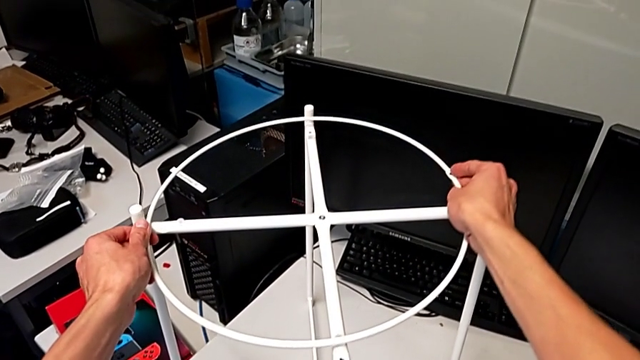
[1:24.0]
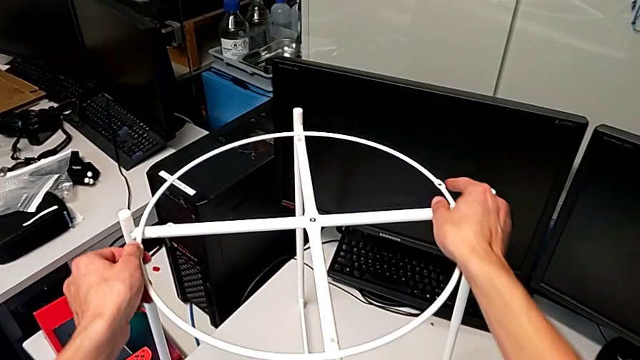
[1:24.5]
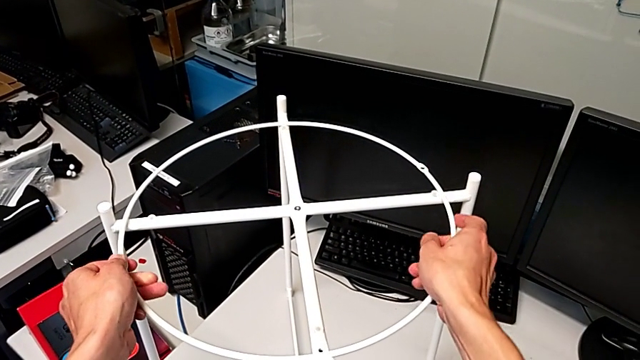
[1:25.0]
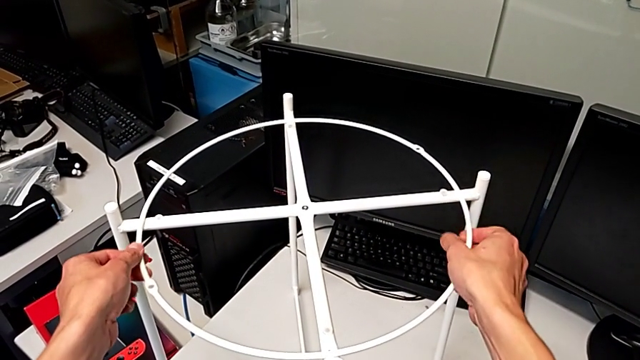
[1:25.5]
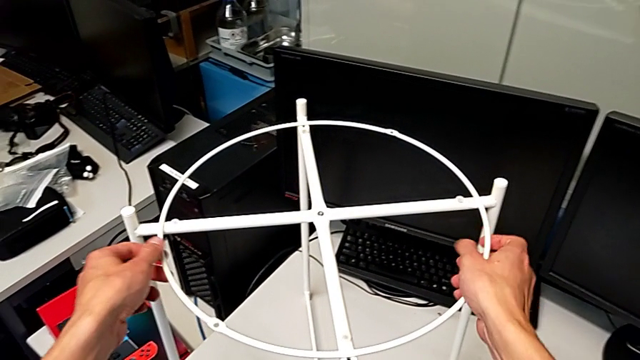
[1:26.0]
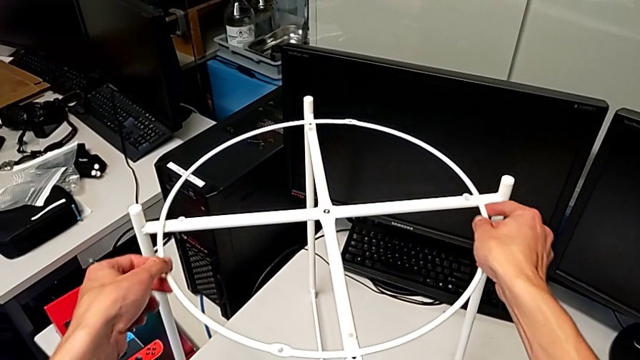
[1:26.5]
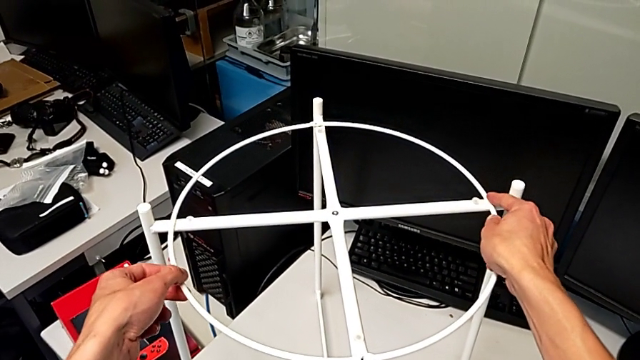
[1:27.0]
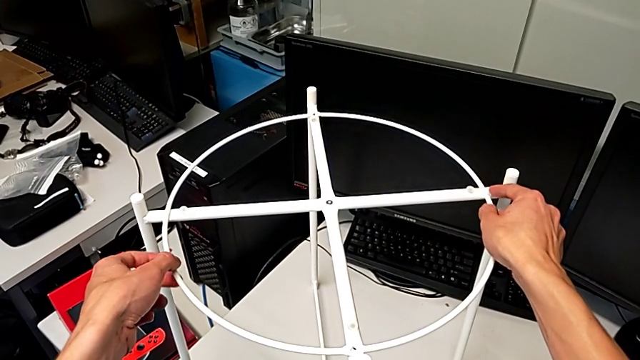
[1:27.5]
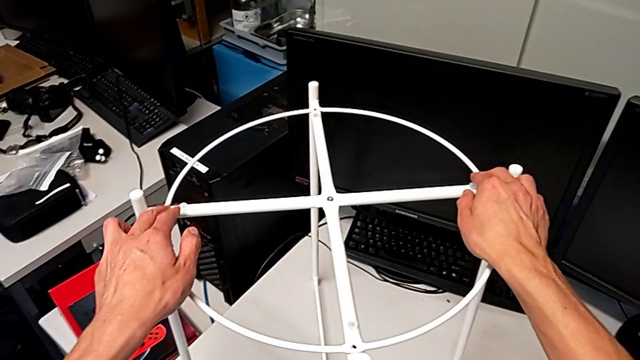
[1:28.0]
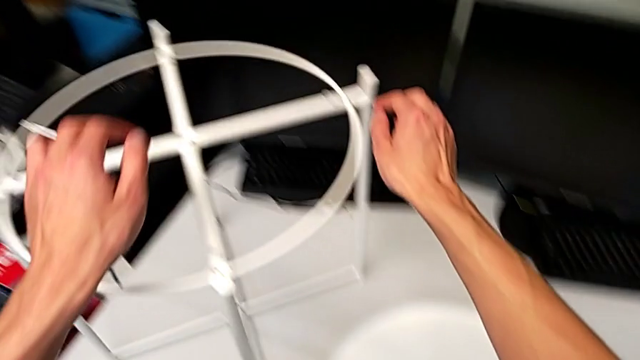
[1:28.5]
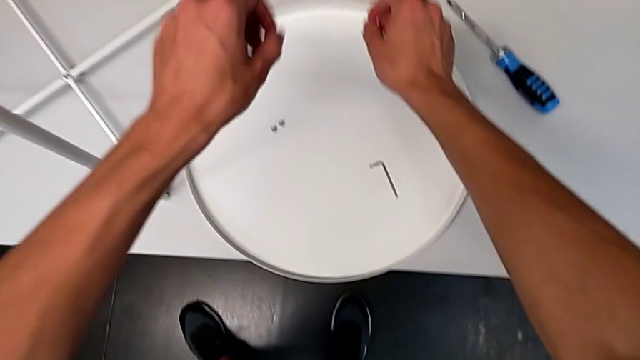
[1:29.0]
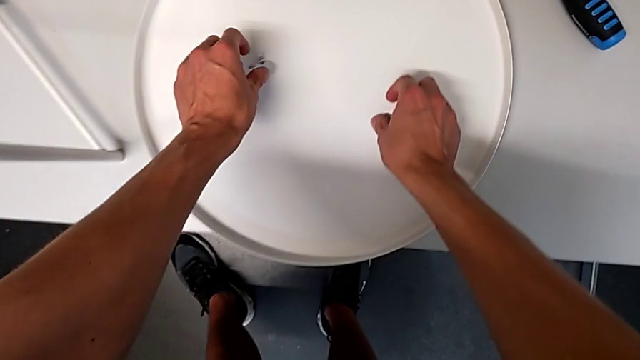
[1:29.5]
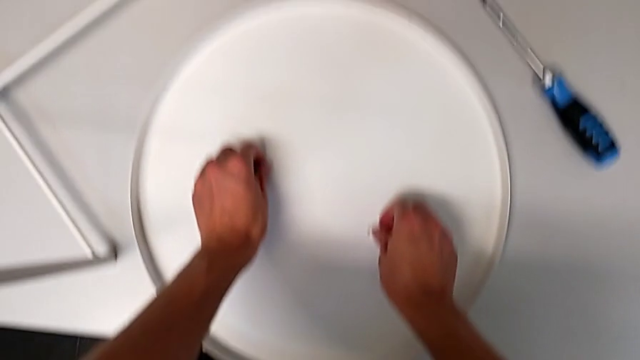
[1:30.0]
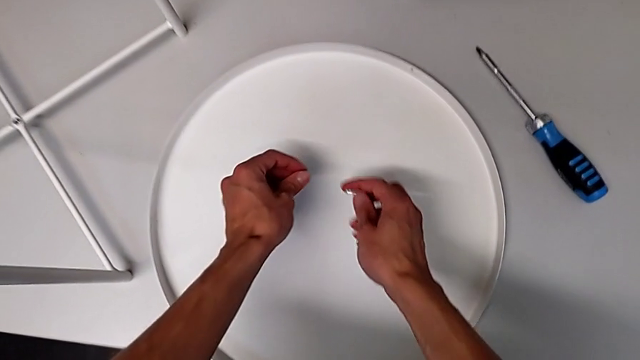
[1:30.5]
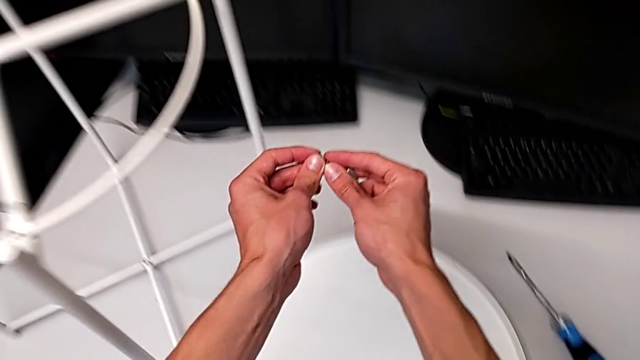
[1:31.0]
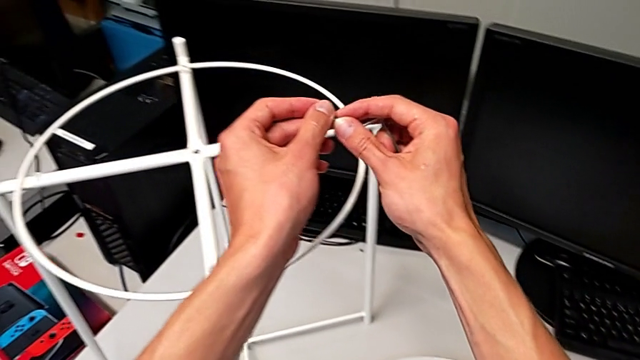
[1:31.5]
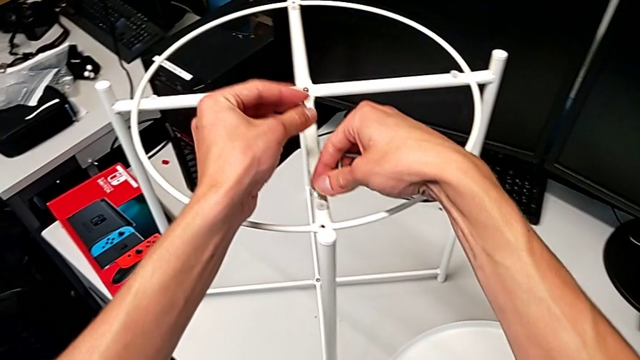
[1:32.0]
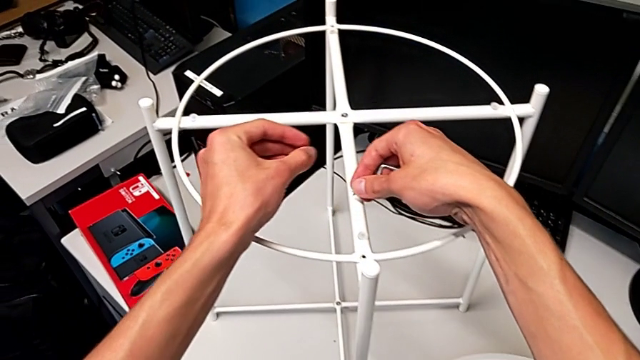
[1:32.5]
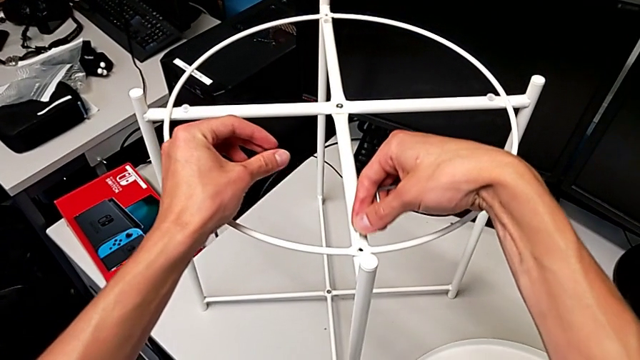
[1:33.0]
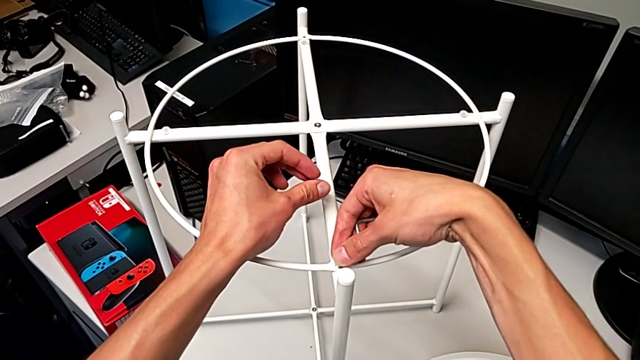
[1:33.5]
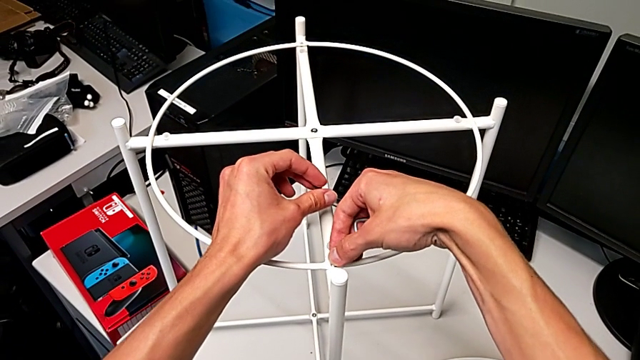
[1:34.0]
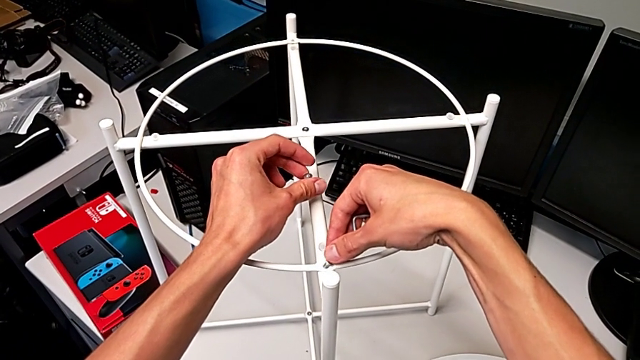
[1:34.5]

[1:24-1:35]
The camera wearer is screwing the hex socket heads onto the circle. They align the circle, lift the hex socket head and place the first hex socket head.

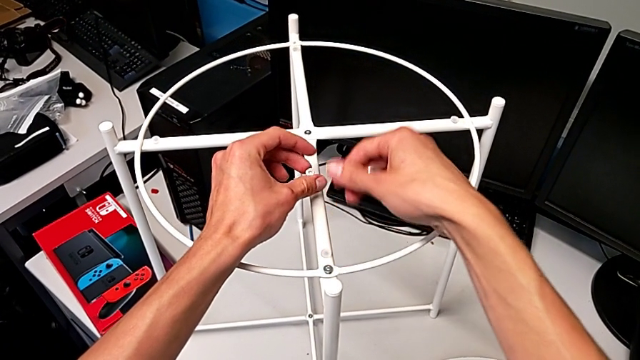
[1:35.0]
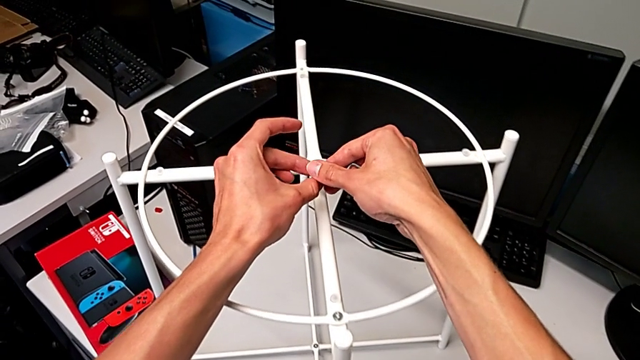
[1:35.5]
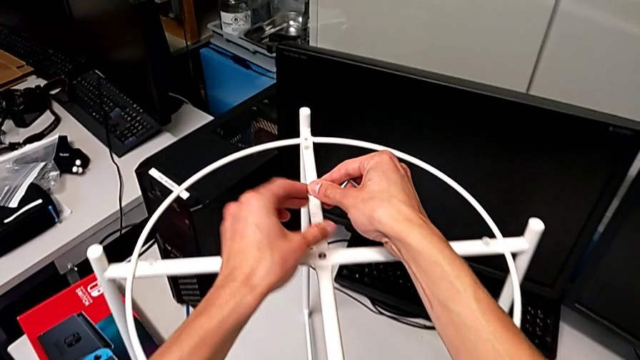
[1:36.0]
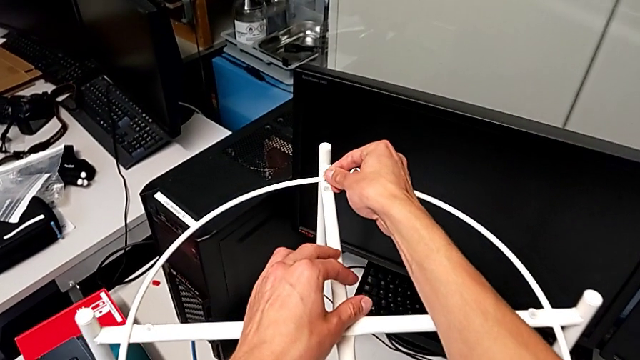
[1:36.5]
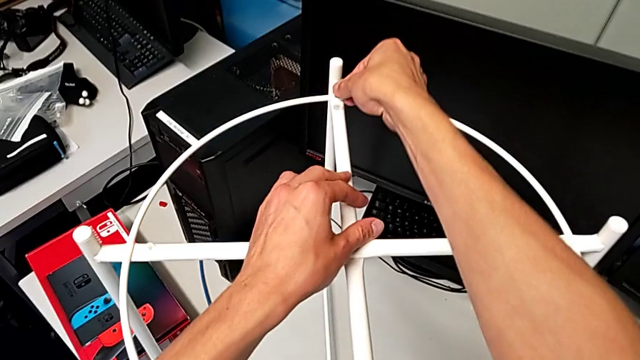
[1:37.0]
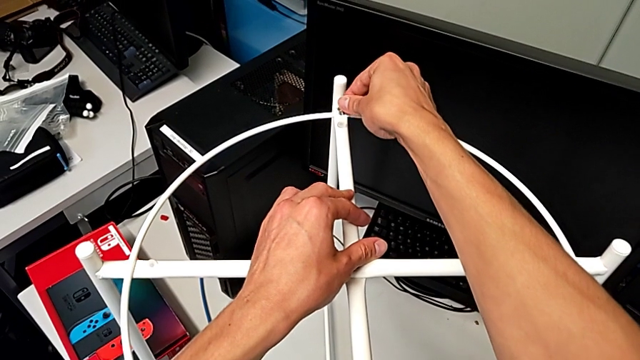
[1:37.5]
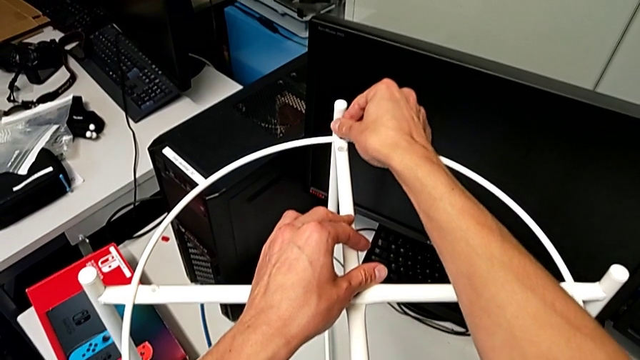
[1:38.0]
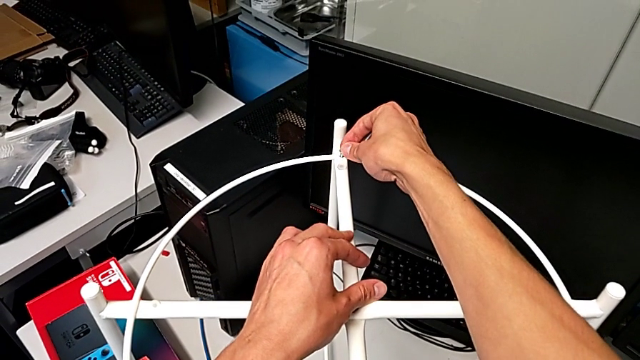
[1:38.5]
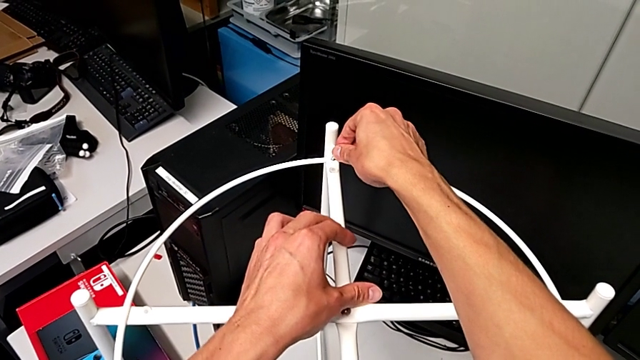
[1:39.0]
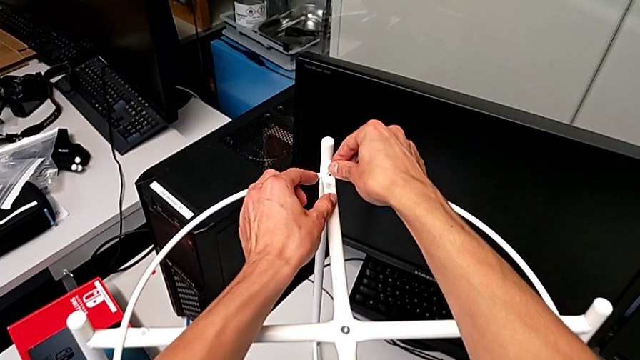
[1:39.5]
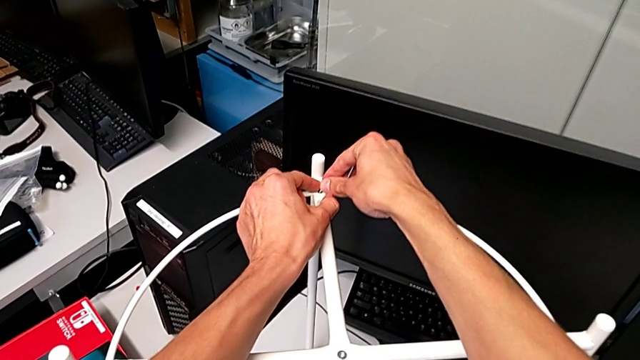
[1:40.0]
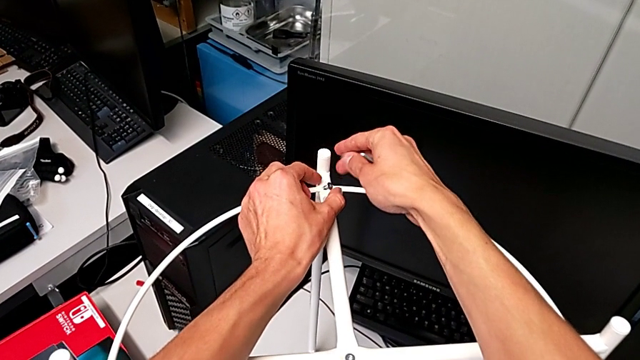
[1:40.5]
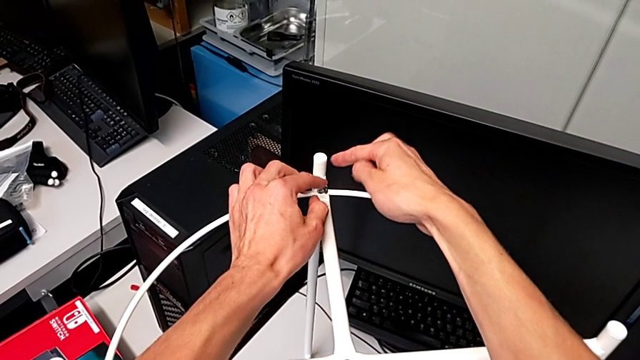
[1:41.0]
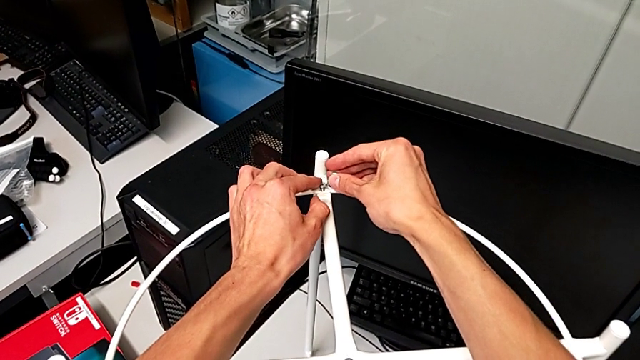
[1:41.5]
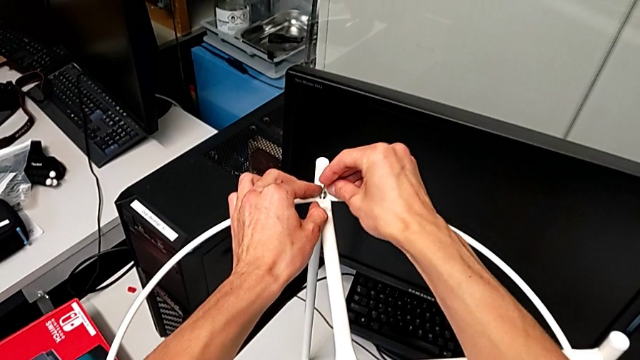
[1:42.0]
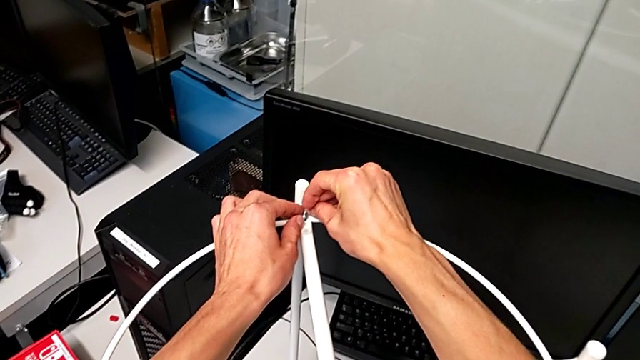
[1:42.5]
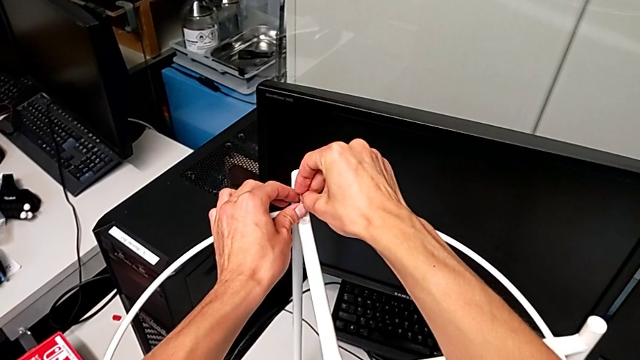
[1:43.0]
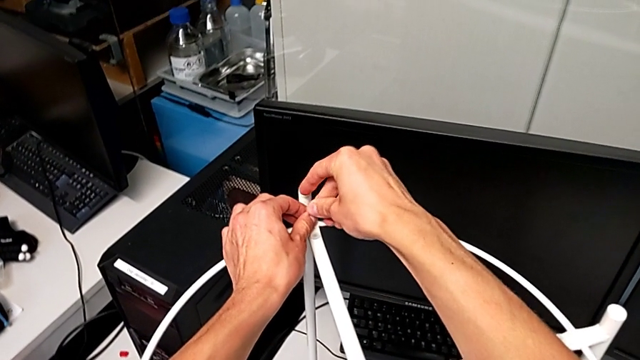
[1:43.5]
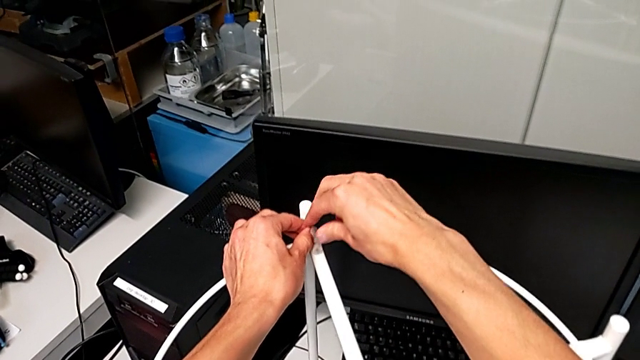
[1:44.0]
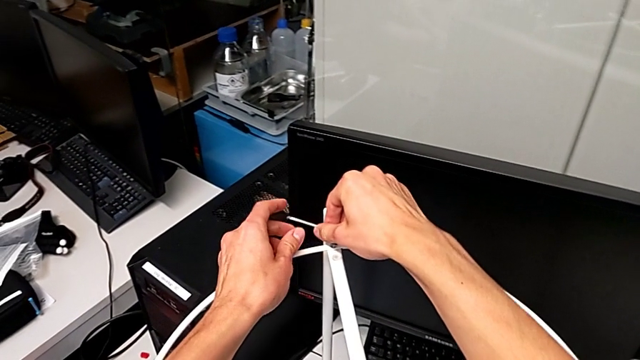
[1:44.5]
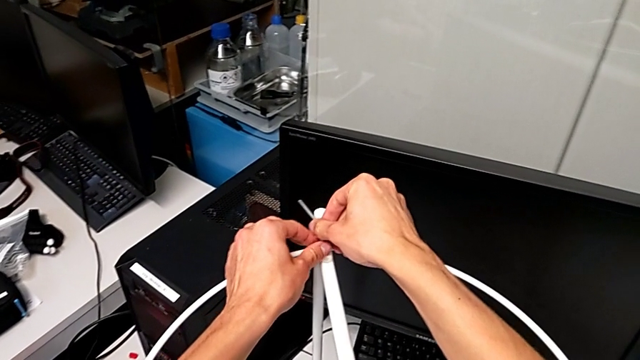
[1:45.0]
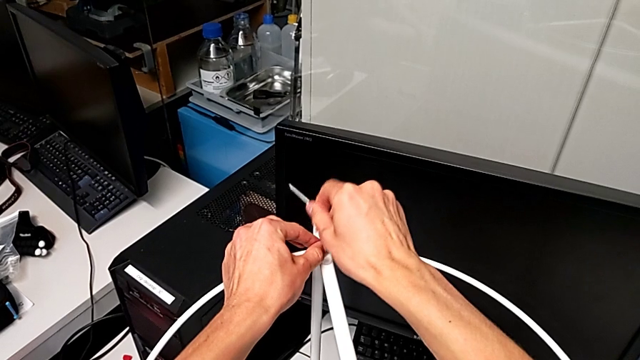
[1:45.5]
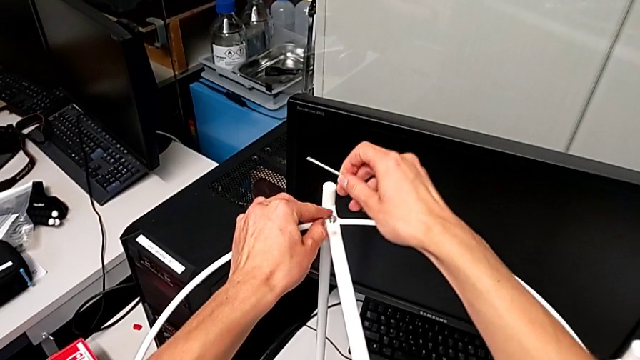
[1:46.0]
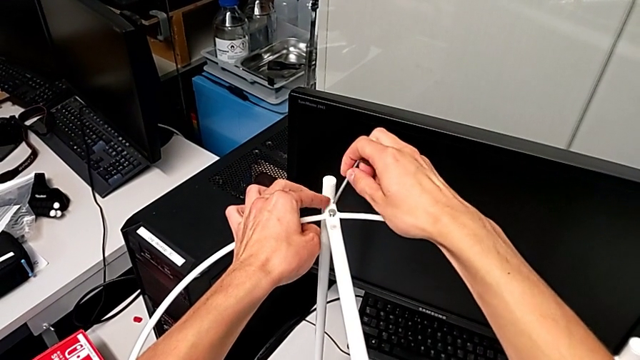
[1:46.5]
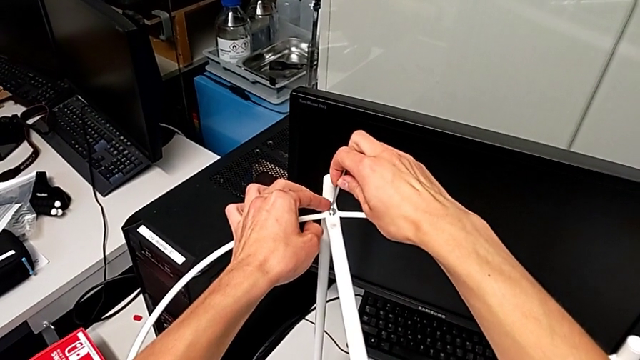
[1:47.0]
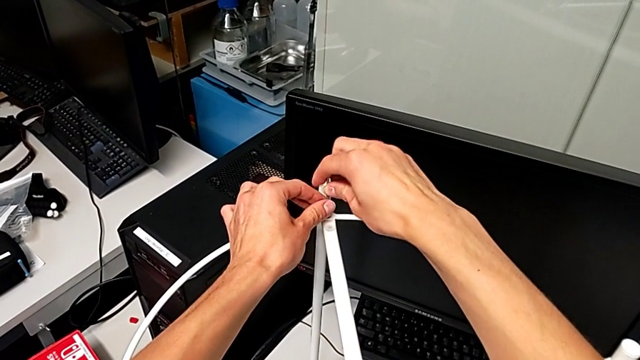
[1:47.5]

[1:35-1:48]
The camera wearer is screwing the hex socket heads onto the circle. They place the second hex socket head and begin to screw it.
